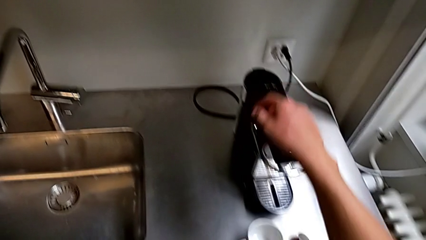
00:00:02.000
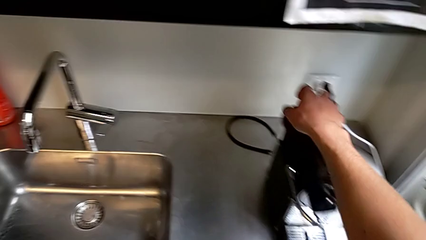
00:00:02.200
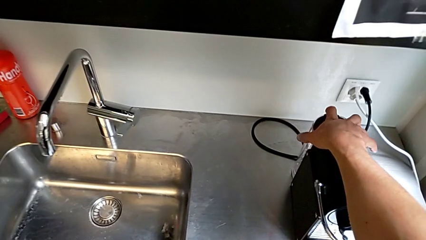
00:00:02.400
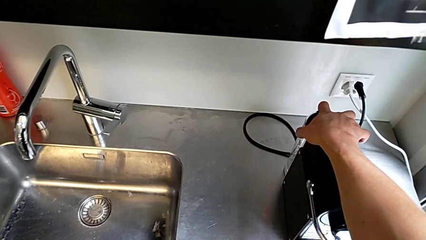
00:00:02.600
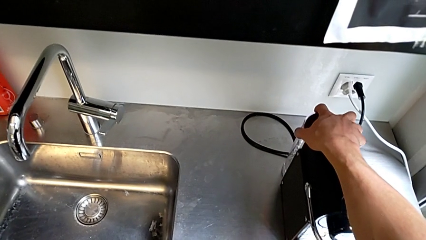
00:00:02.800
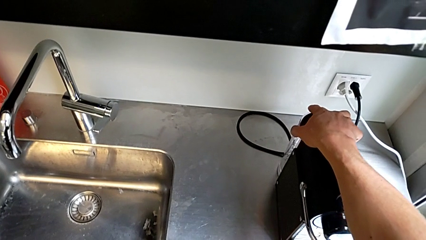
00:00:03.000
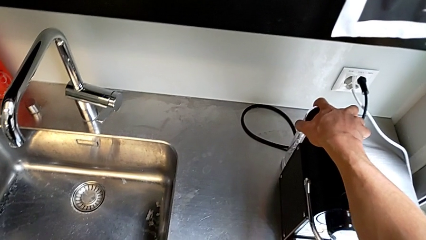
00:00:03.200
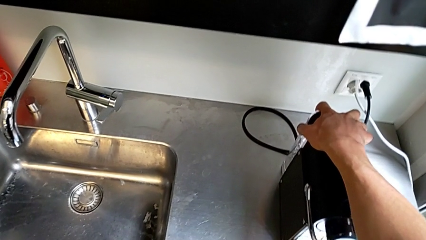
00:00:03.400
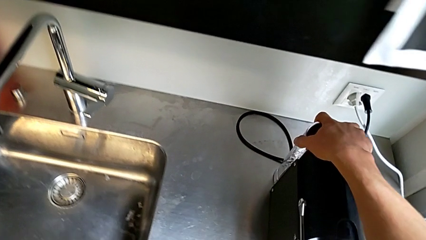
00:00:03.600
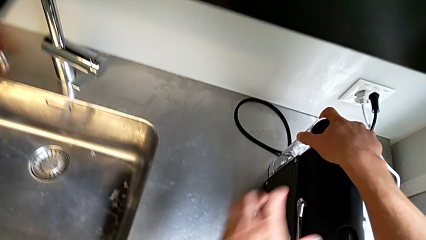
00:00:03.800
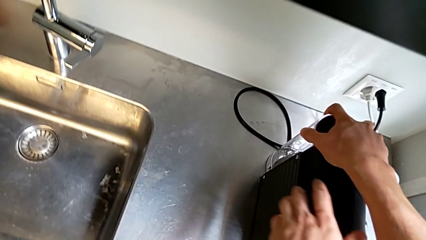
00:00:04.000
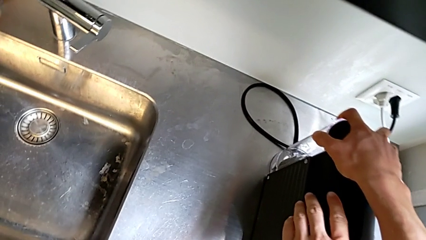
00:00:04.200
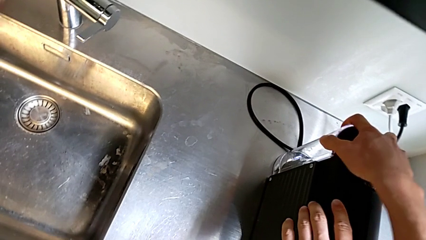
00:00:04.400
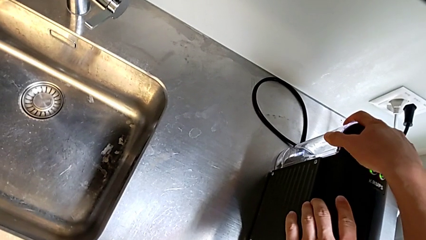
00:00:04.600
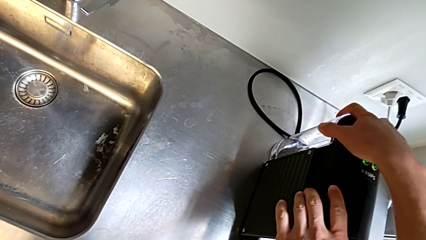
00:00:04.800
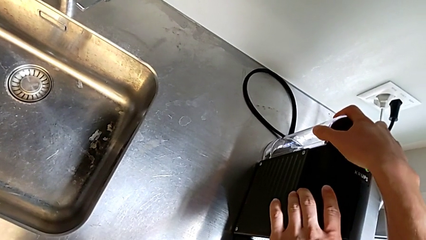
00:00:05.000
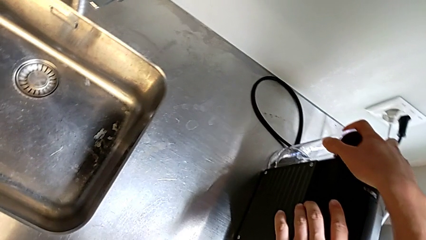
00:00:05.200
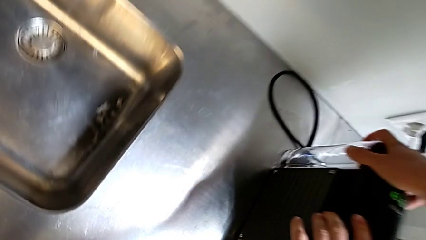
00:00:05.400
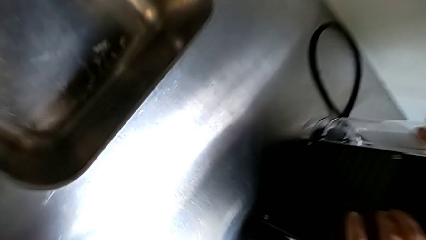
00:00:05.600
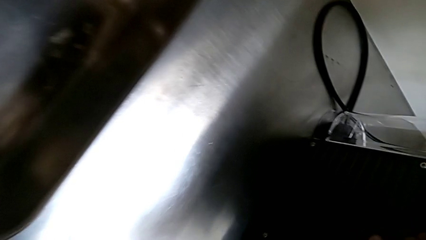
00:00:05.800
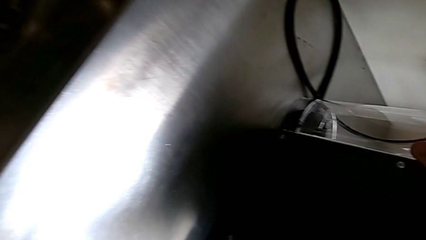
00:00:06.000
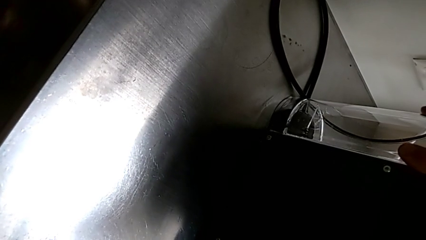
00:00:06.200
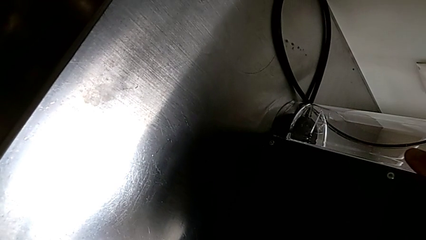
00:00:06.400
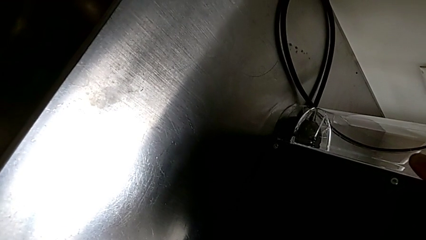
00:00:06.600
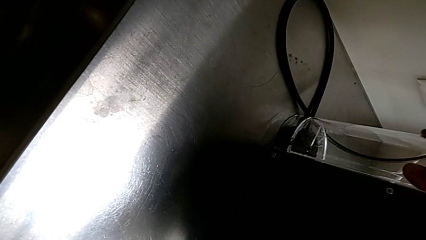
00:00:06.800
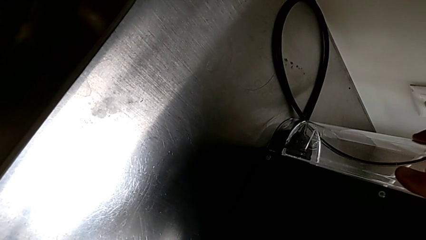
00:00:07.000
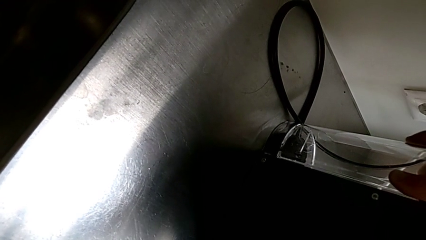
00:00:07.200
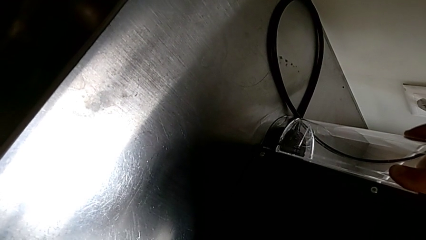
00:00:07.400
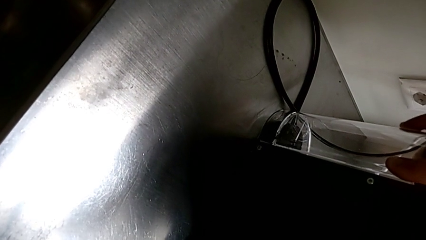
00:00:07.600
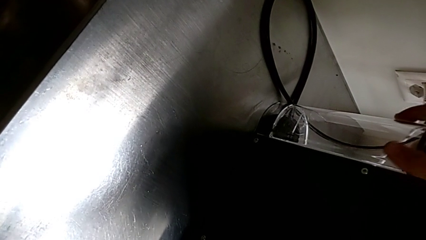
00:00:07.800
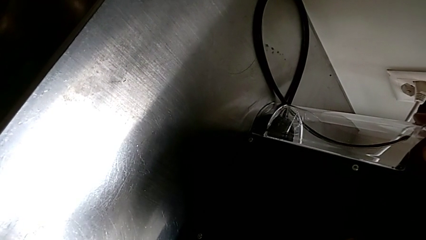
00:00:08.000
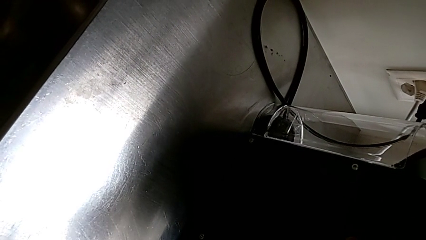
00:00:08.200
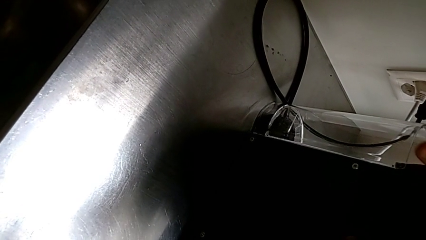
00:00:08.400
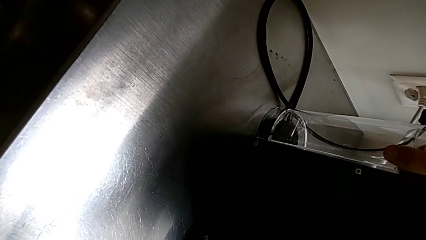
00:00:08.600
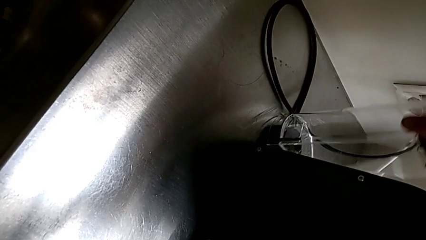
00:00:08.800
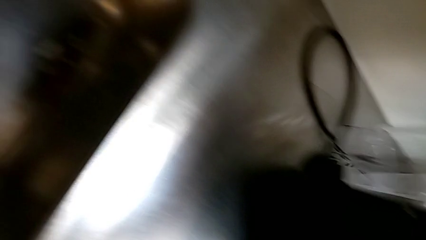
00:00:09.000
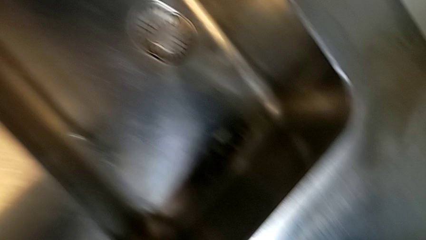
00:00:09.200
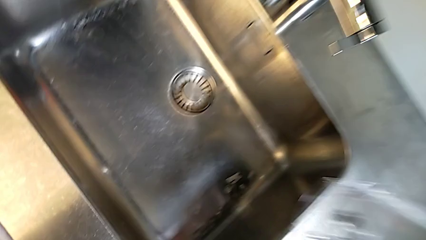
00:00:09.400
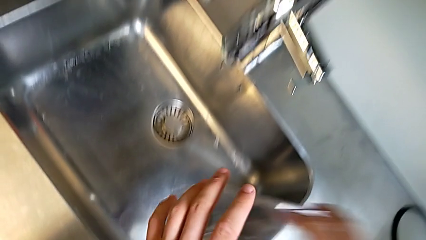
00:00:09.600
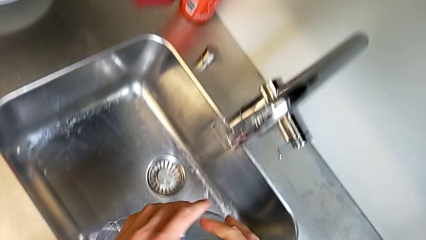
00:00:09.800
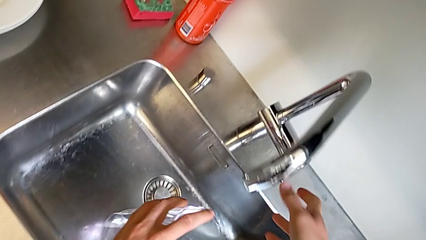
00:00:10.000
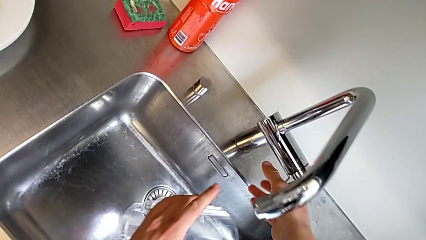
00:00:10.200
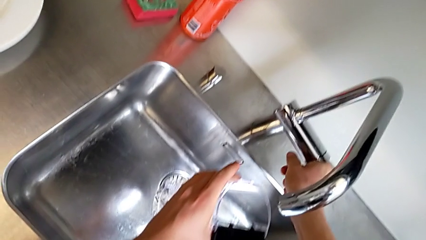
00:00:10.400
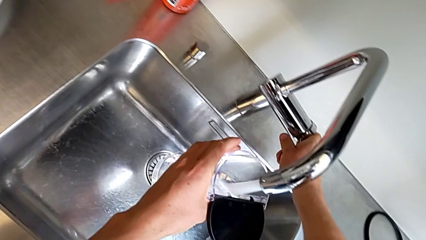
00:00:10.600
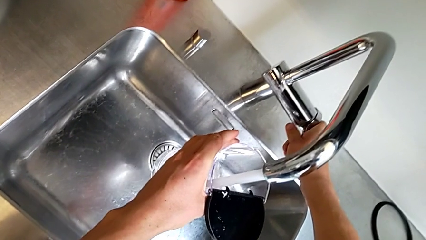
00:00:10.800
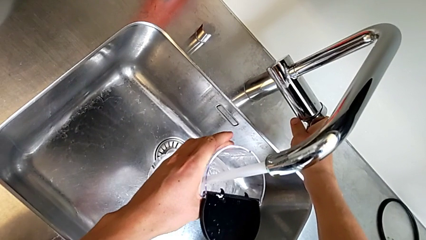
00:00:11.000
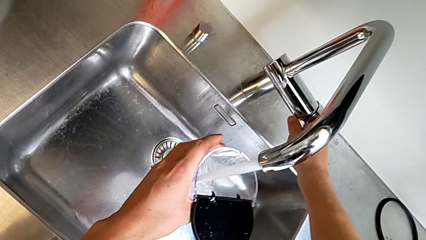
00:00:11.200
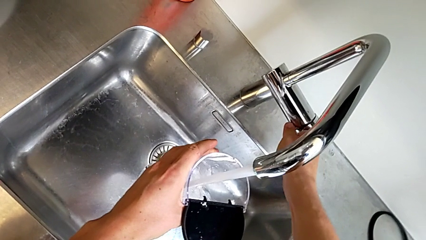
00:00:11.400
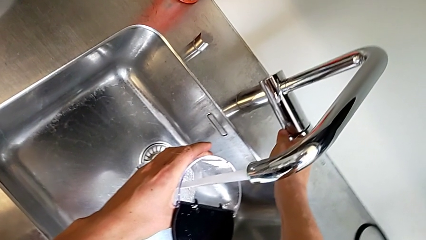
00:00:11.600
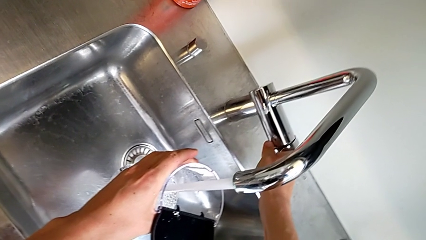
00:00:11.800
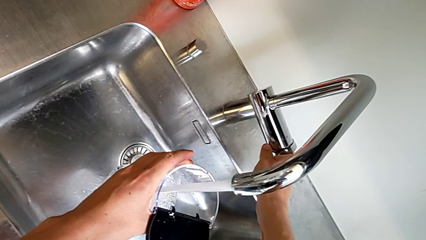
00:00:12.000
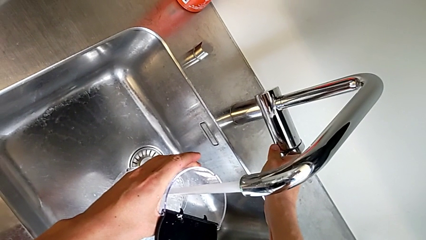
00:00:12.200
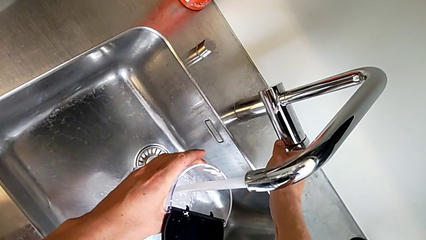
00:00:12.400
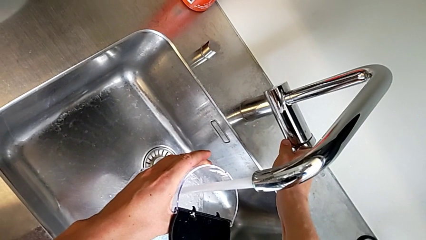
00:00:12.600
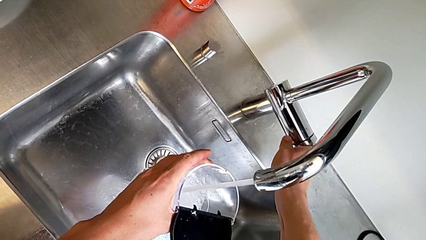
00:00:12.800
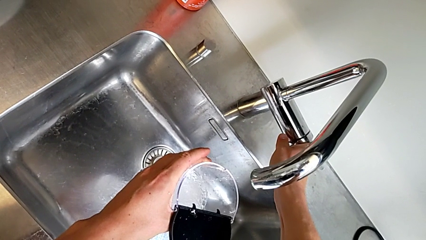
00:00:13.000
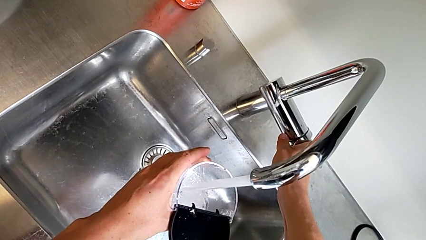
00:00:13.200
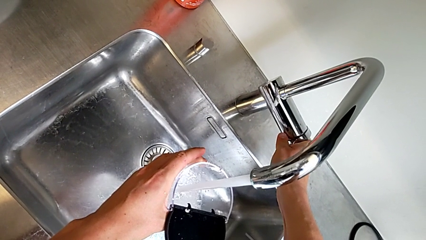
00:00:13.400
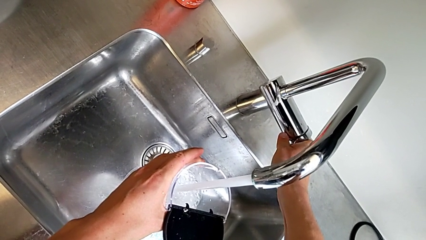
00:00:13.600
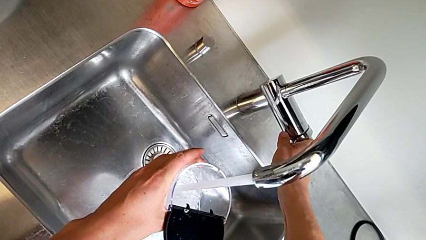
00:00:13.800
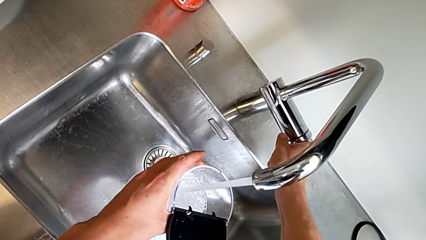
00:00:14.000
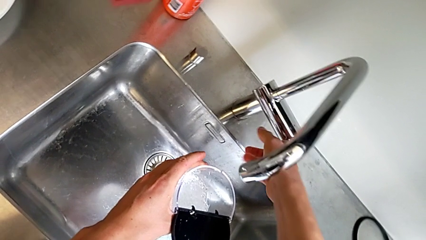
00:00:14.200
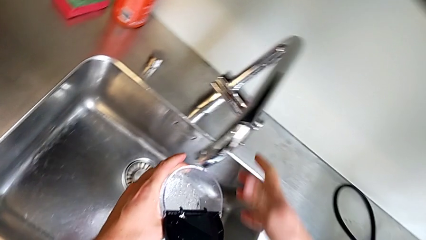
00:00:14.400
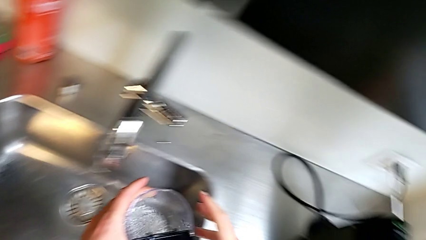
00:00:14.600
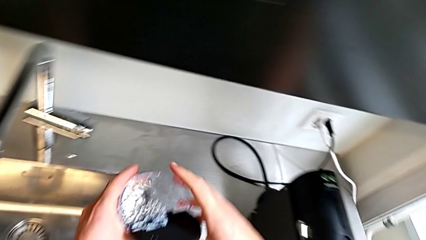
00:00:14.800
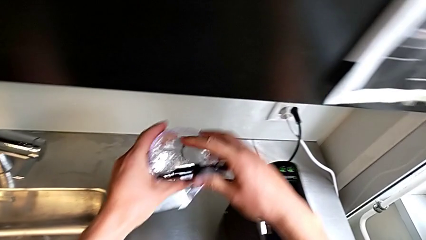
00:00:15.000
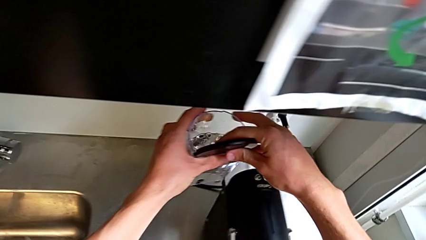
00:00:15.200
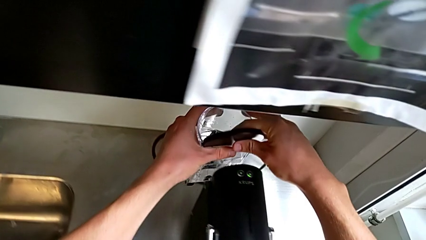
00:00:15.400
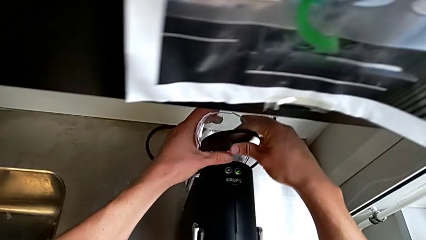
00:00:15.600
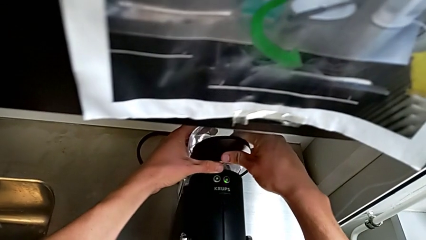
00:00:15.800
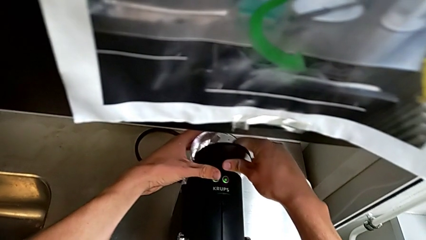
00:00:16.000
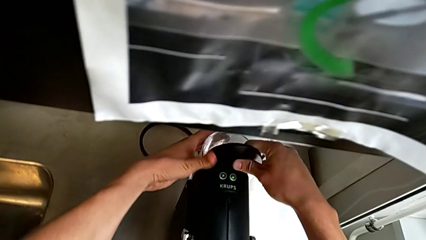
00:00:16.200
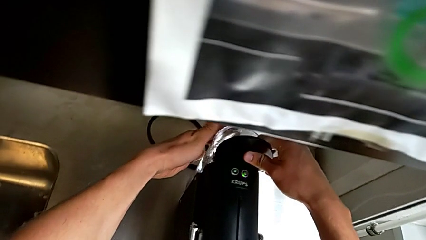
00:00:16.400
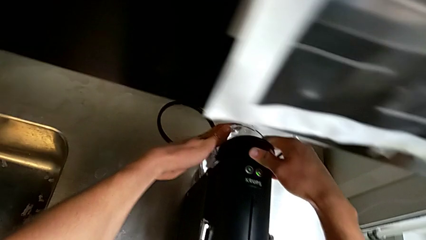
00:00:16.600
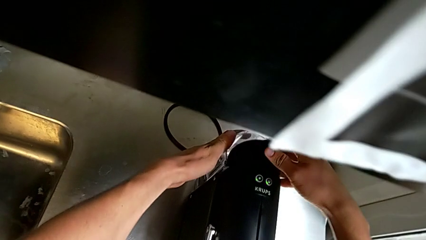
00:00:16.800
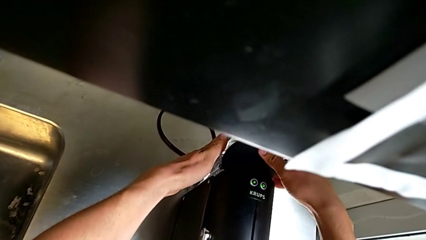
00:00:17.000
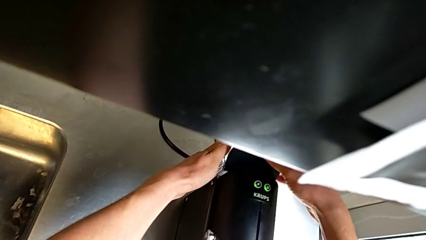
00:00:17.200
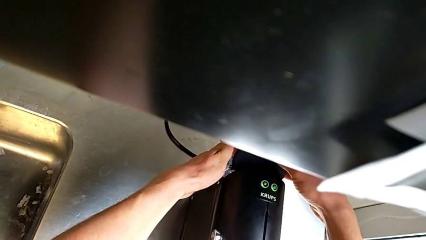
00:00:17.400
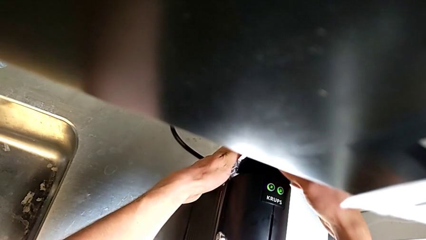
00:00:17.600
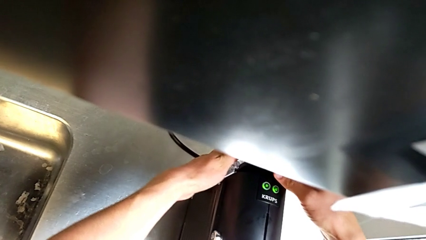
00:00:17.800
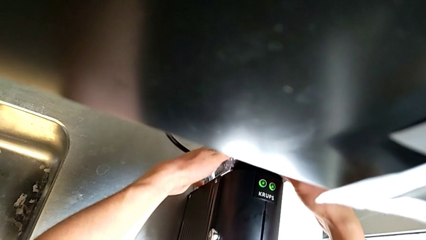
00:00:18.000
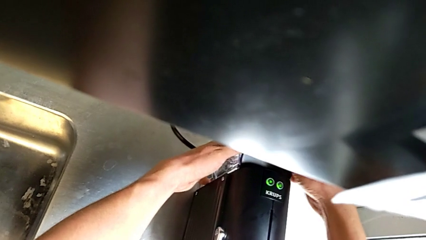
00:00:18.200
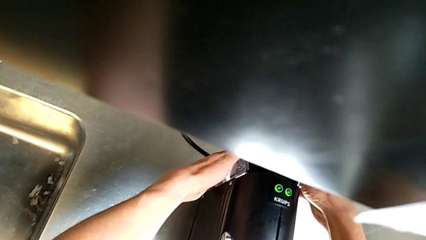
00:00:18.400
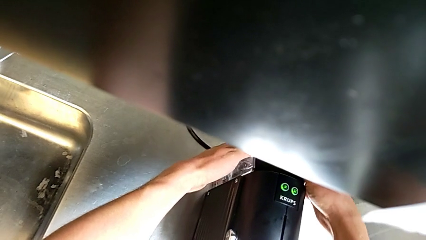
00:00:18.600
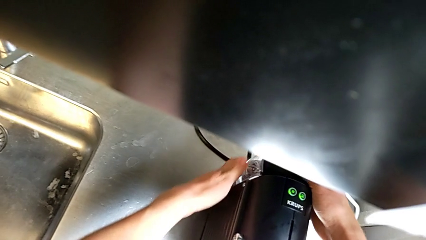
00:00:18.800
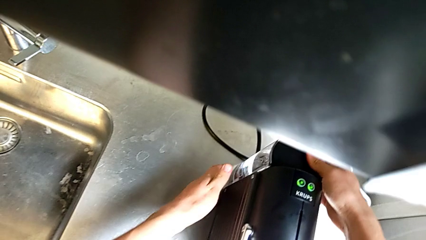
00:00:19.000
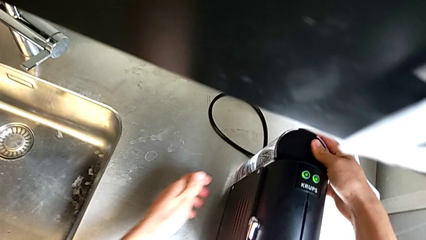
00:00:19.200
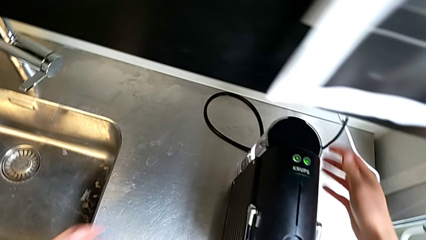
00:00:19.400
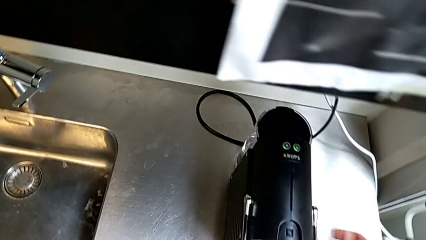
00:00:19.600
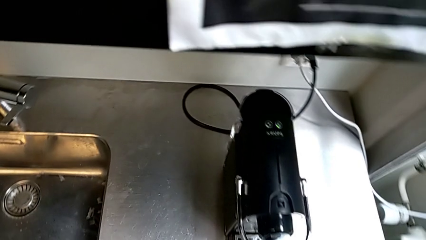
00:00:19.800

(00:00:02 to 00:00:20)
The camera wearer fills water into the espresso machine. They approach the transparent water container with the right hand, open the black lid with the right hand and grab the transparent water container with the right hand. They load the transparent water with the left hand and assemble the transparent water container with the right hand.
